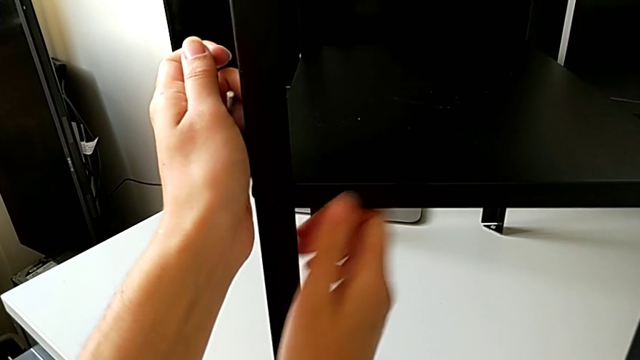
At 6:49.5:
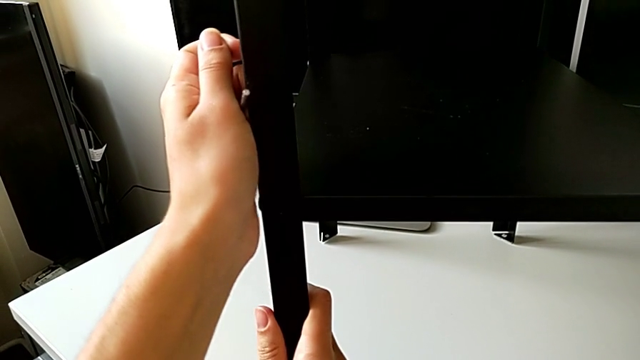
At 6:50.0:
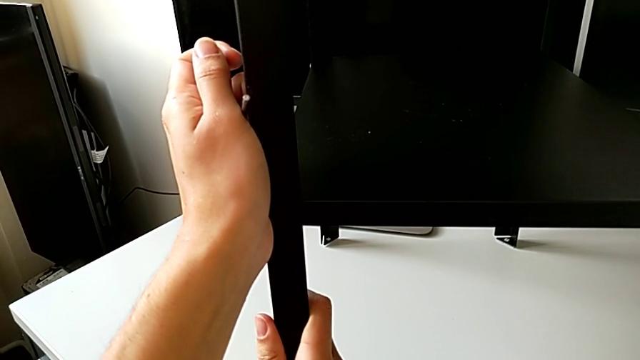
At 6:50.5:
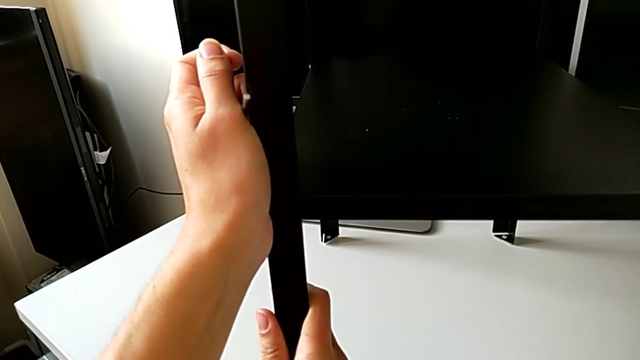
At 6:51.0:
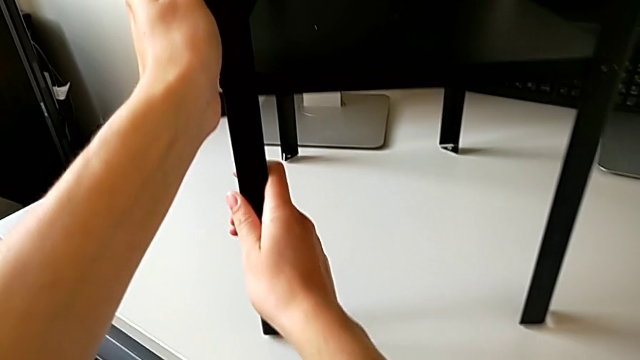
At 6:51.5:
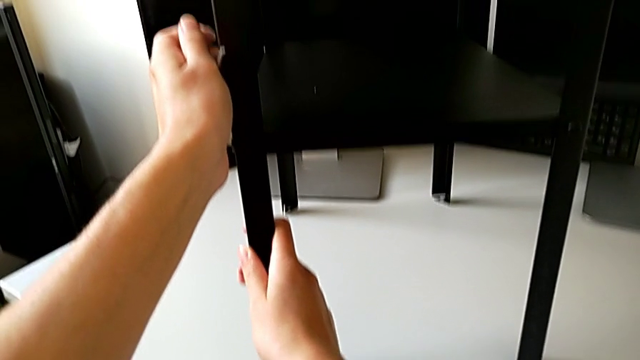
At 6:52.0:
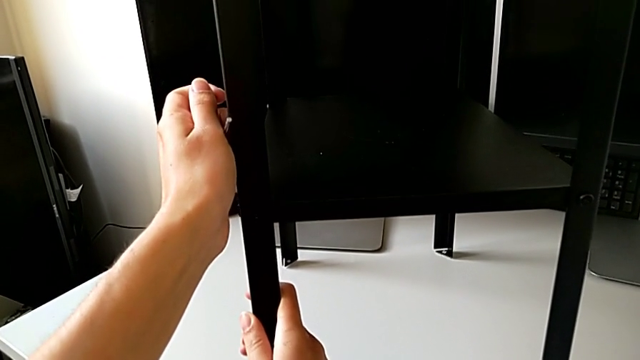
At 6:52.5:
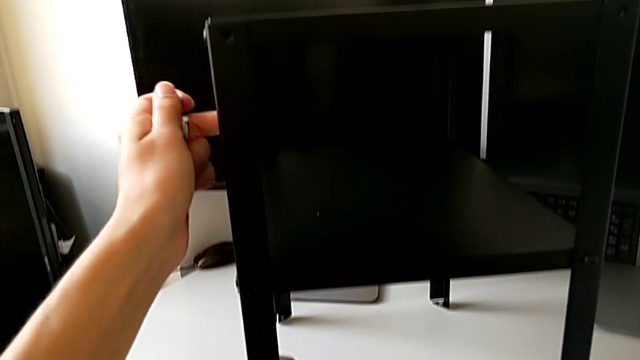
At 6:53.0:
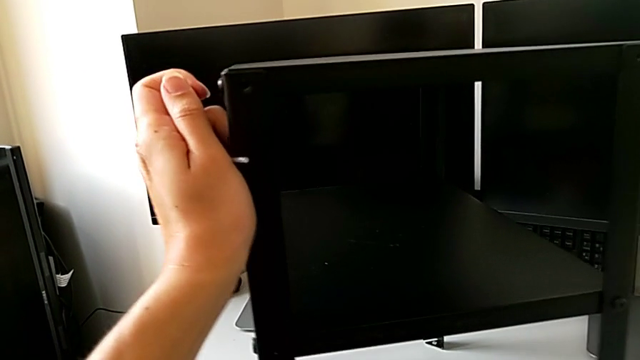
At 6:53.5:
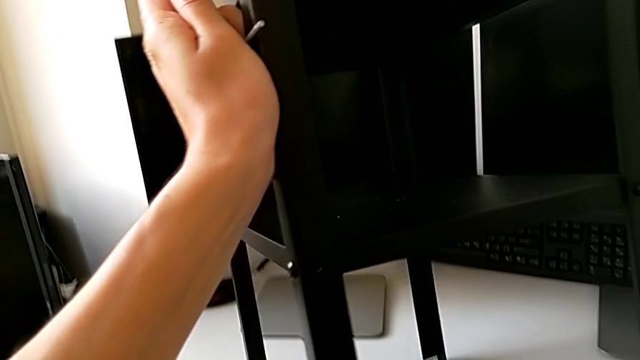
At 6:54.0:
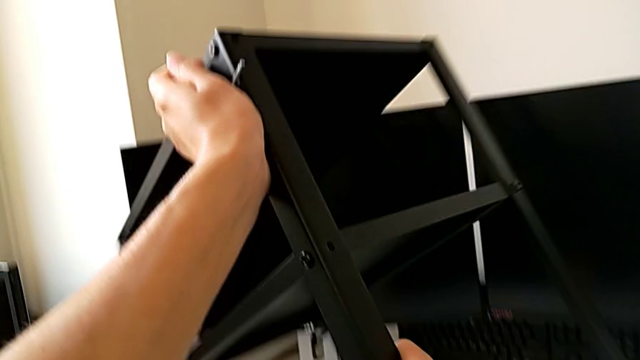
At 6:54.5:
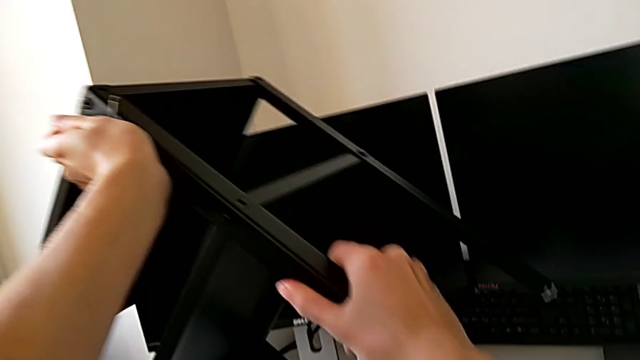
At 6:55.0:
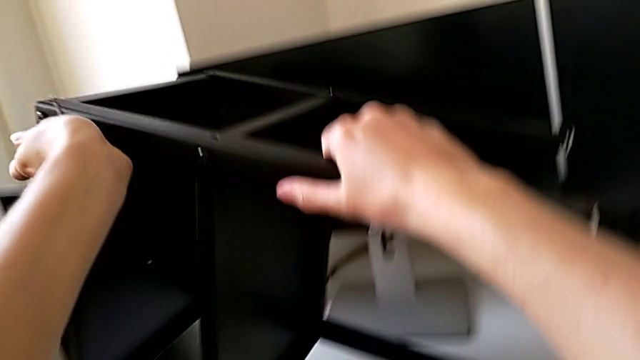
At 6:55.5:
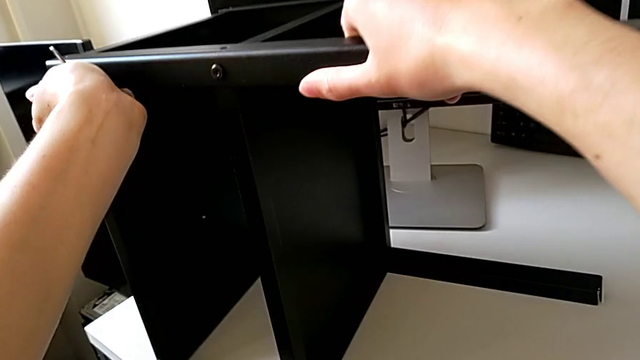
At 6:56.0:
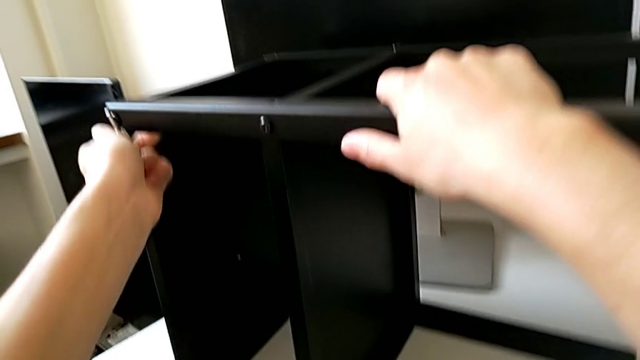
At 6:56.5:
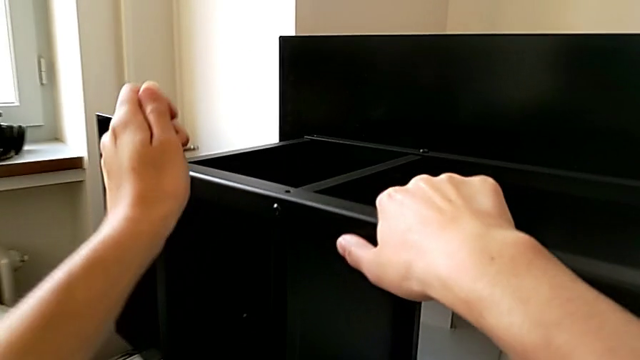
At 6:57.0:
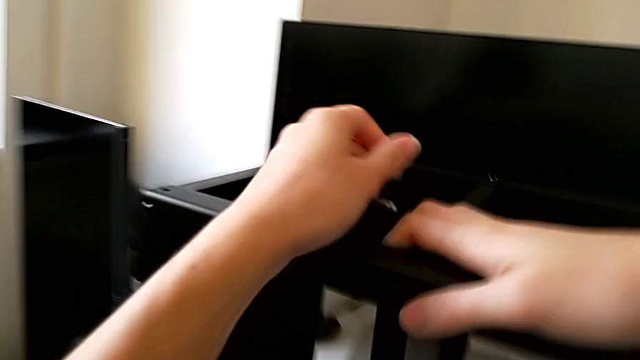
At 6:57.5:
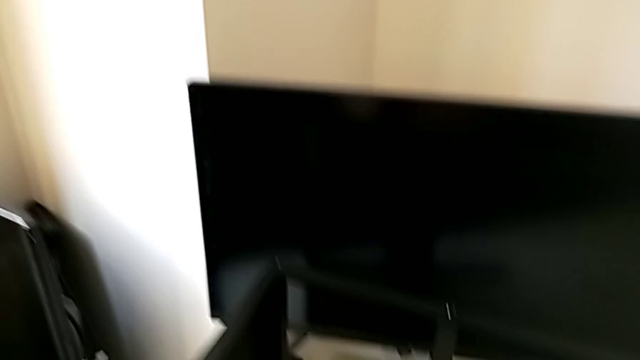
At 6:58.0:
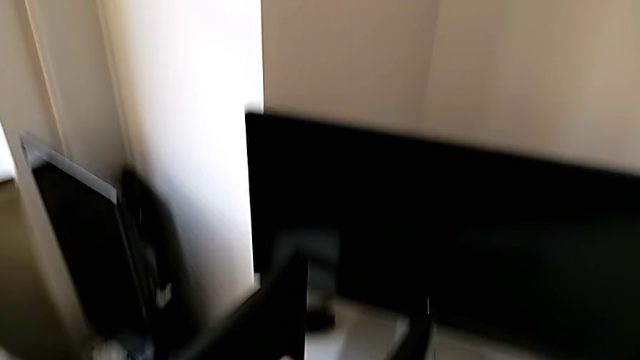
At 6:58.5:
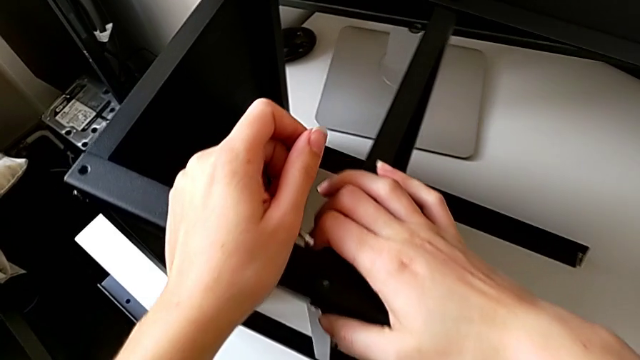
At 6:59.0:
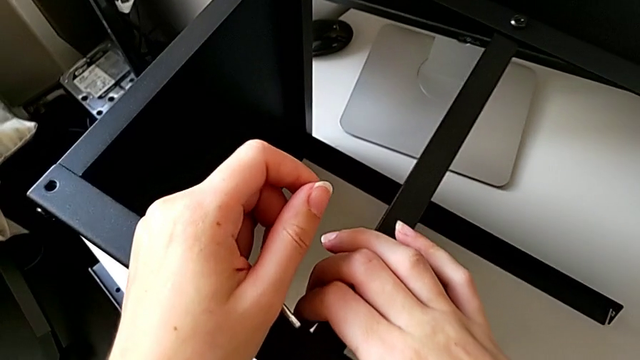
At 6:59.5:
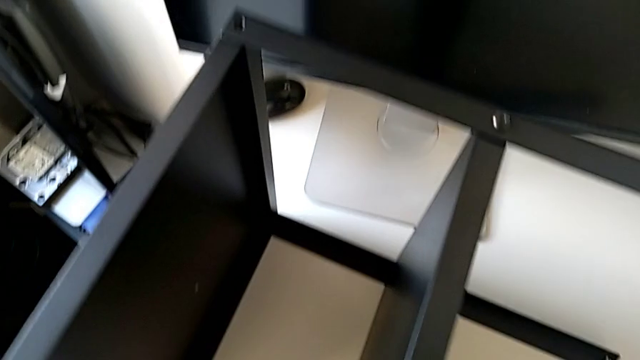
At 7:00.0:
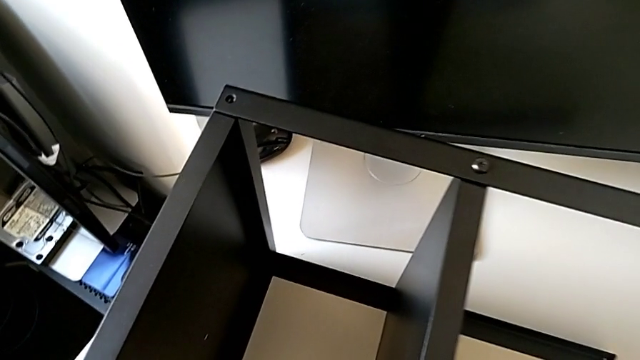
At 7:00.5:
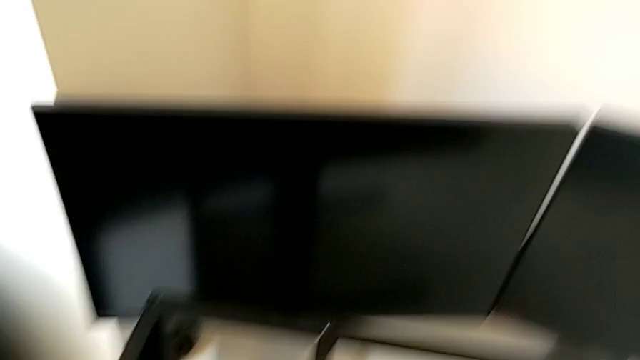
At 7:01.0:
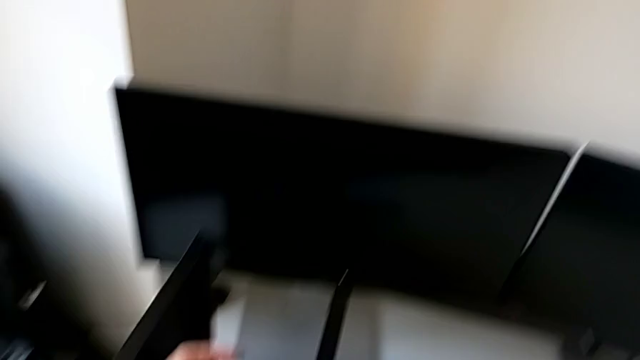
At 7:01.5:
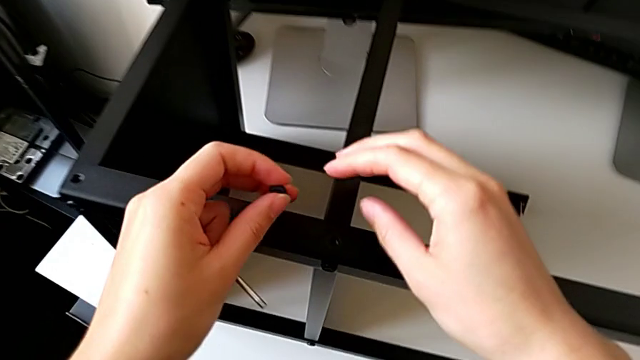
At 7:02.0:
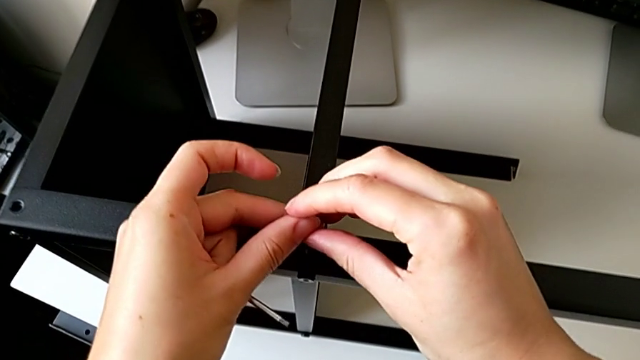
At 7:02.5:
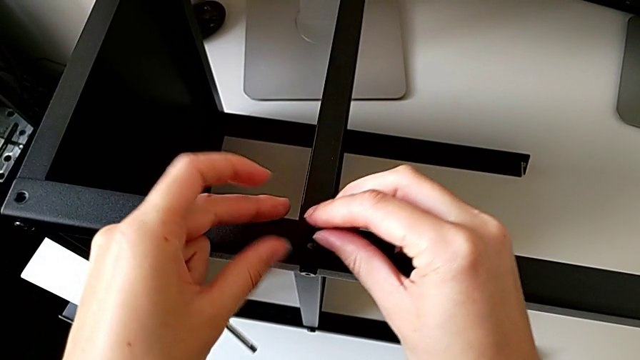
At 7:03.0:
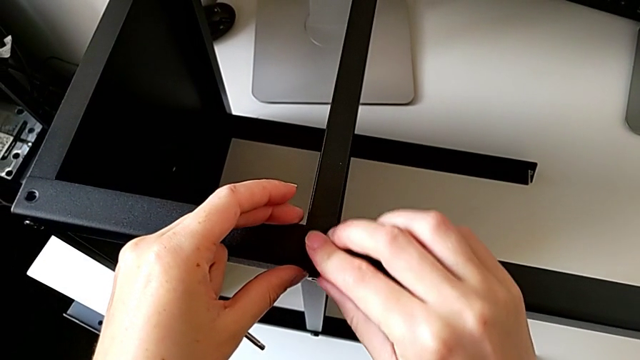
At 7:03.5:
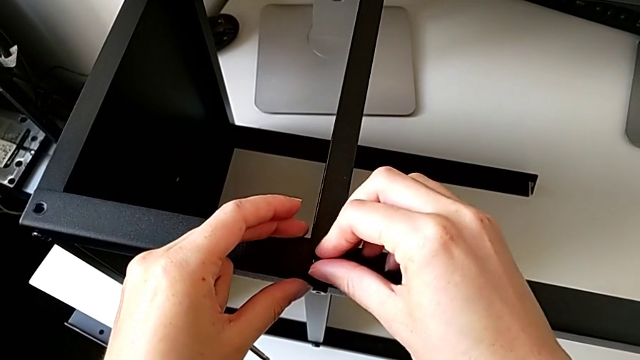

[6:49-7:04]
The camera wearer is screwing a second hex socket head into the second leg. They keep inspecting the nightstand, lift it, rotate it, place it and hold it. They grab the hex socket head and insert it.

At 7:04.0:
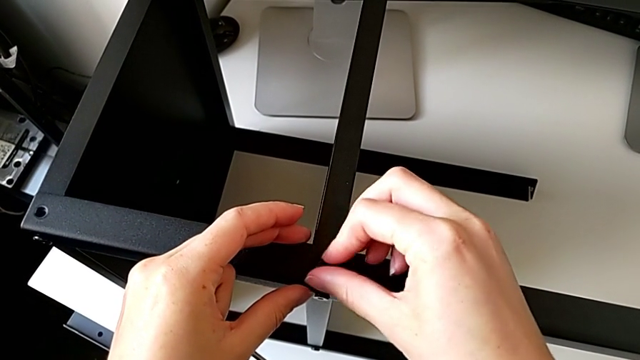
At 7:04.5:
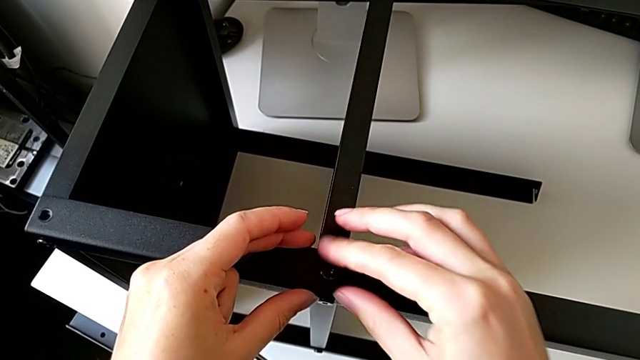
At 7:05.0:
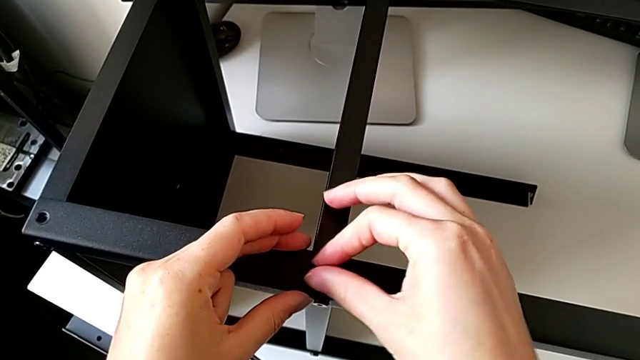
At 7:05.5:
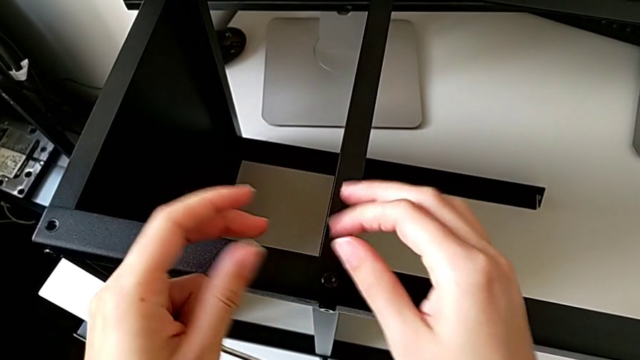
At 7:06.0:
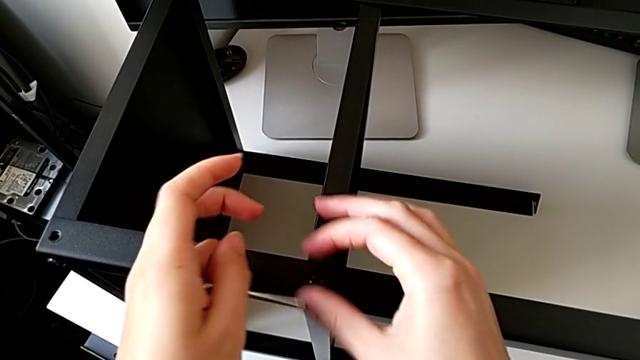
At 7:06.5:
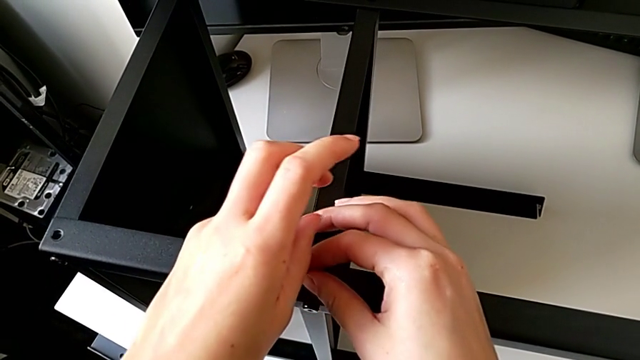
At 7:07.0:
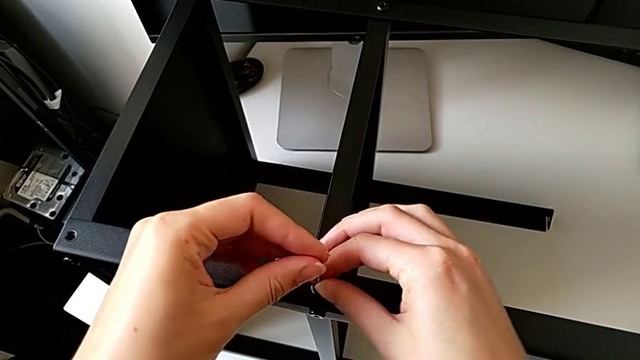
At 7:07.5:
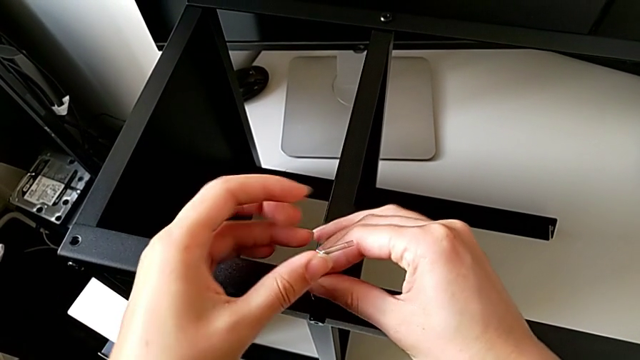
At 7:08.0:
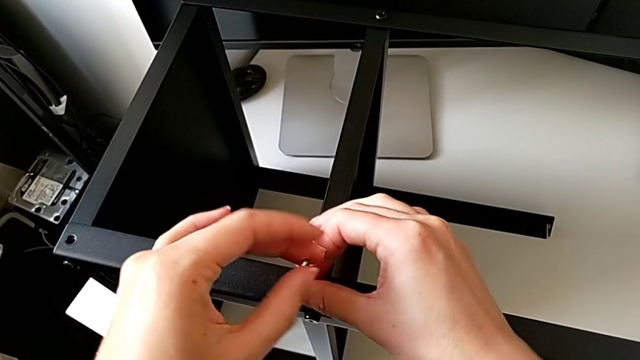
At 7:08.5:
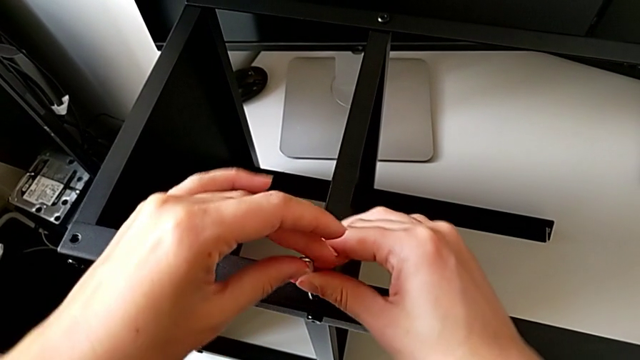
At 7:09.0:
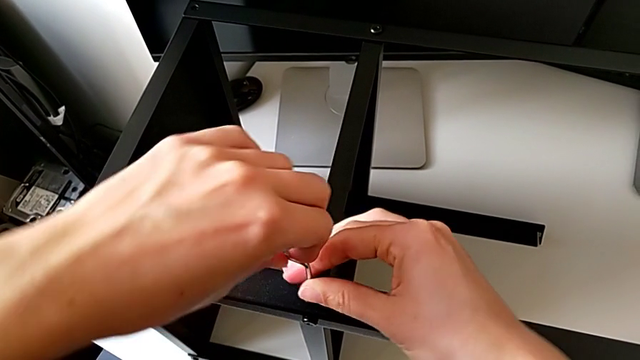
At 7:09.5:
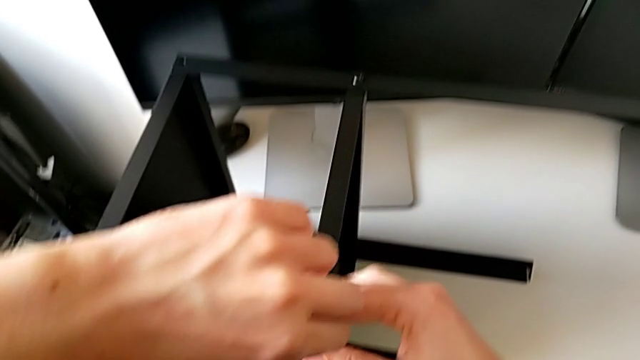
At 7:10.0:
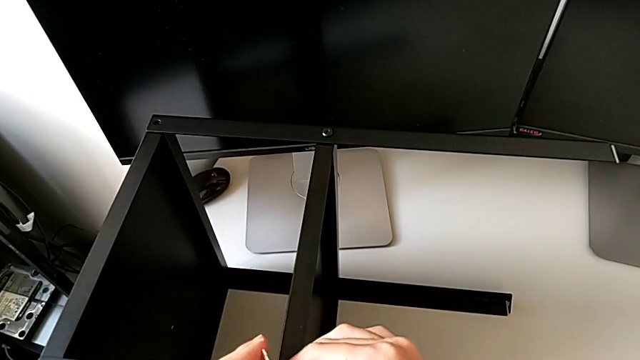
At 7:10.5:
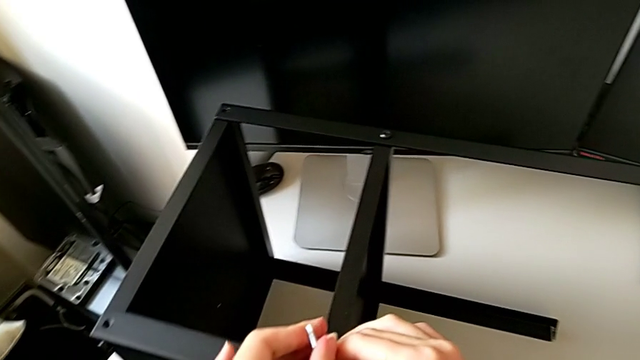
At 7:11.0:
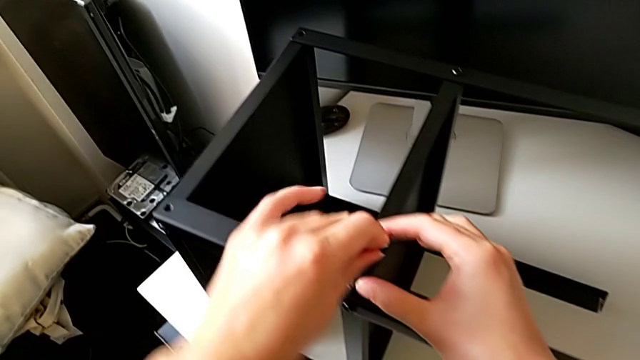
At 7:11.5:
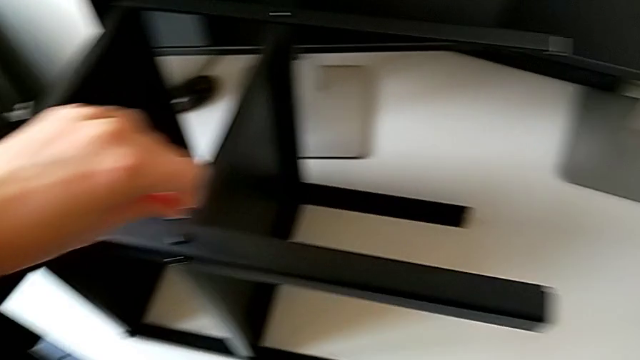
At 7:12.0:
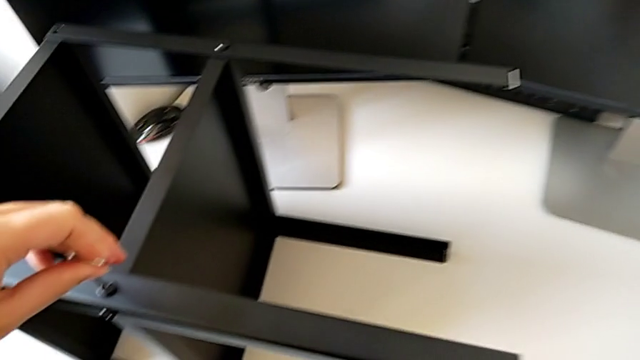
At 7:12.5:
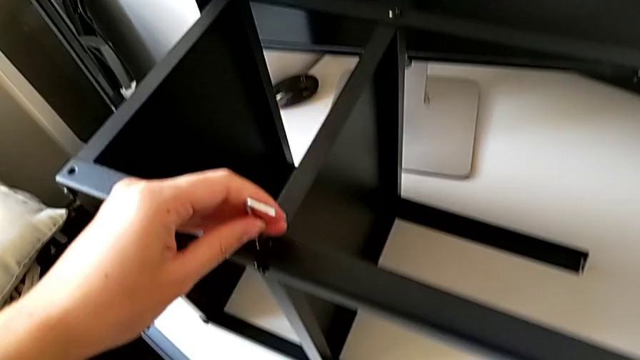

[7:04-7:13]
The camera wearer is screwing a second hex socket head into the second leg. They screw the hex socket head, insert the Allen wrench, screw the hex socket head and withdraw the Allen wrench.
